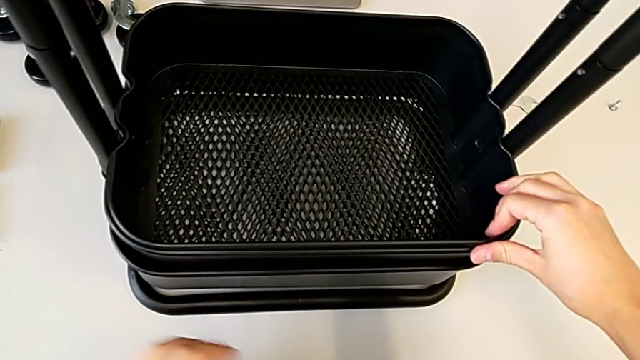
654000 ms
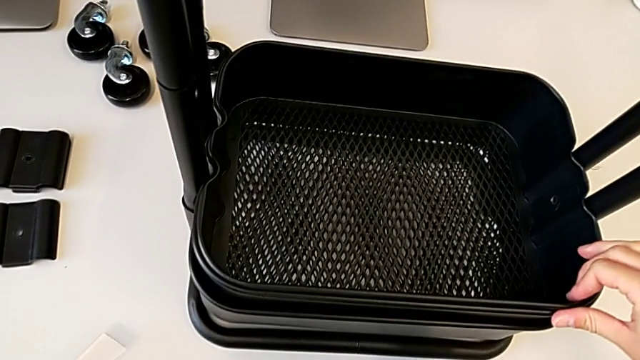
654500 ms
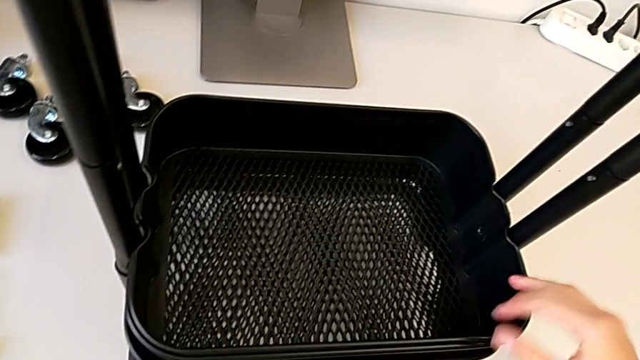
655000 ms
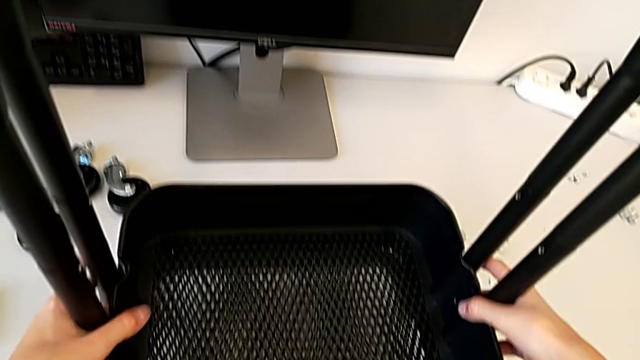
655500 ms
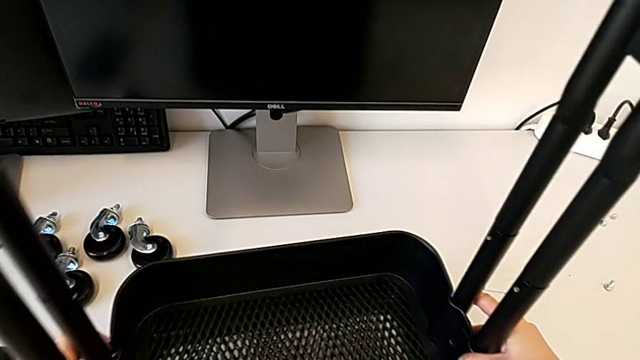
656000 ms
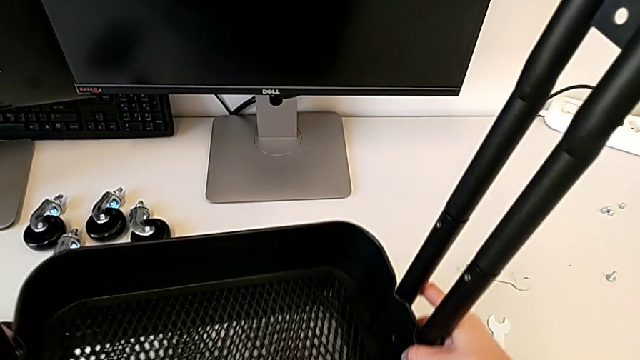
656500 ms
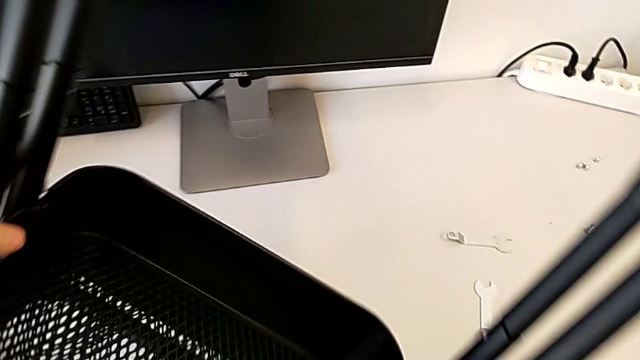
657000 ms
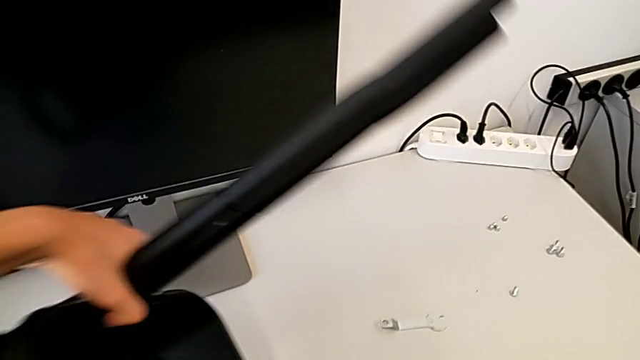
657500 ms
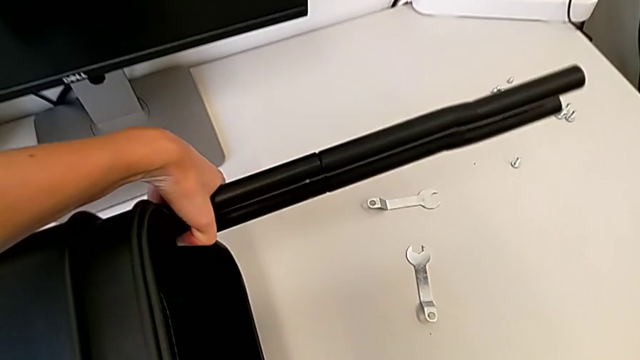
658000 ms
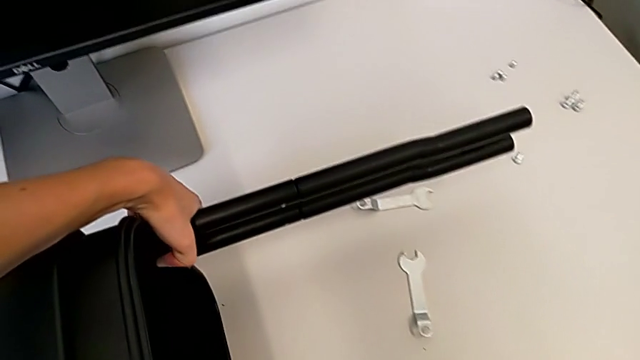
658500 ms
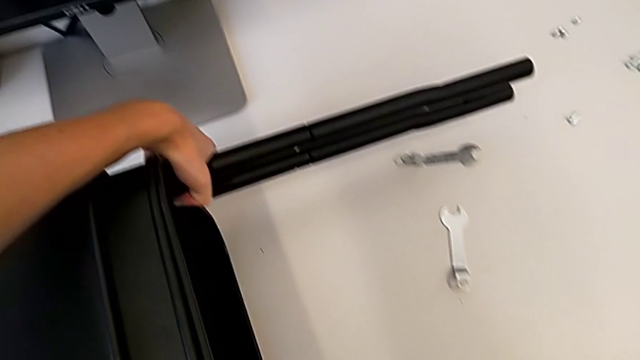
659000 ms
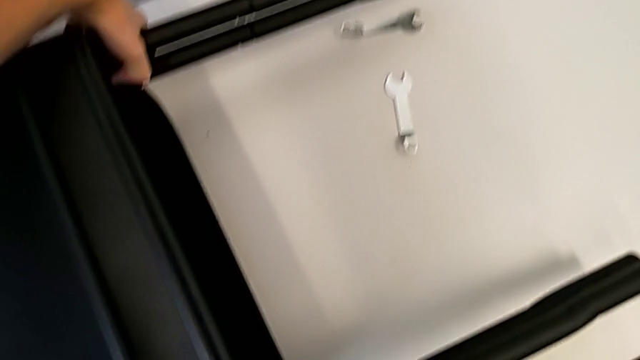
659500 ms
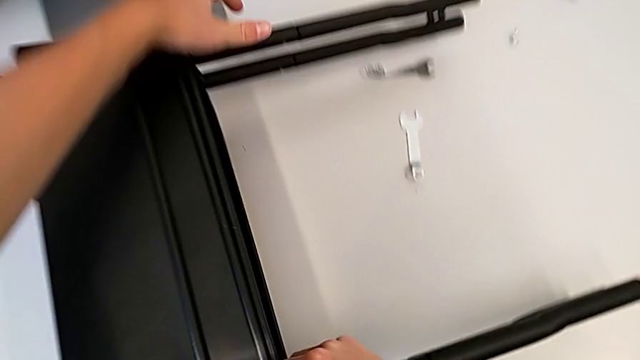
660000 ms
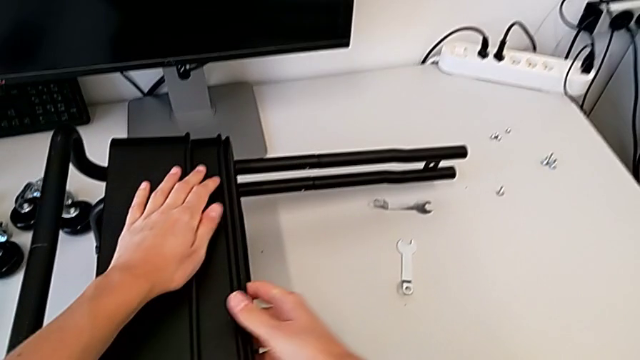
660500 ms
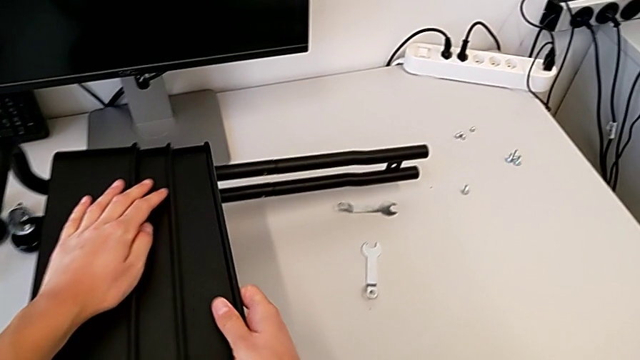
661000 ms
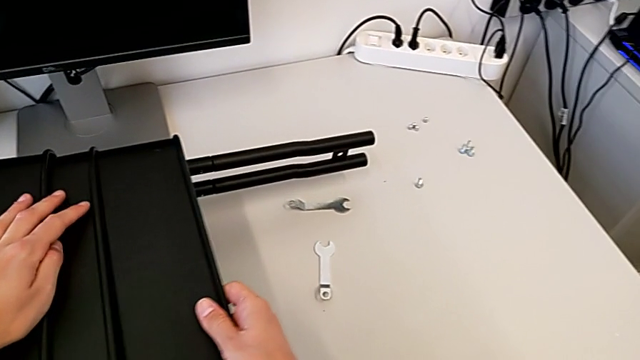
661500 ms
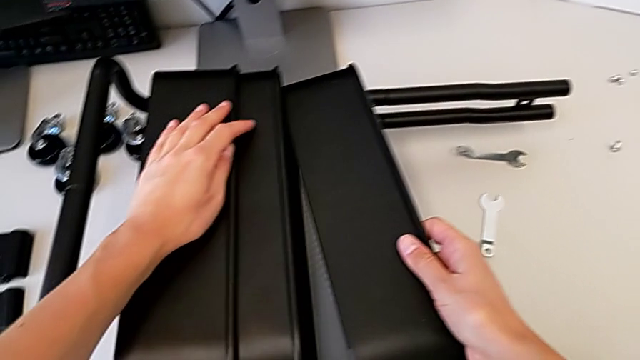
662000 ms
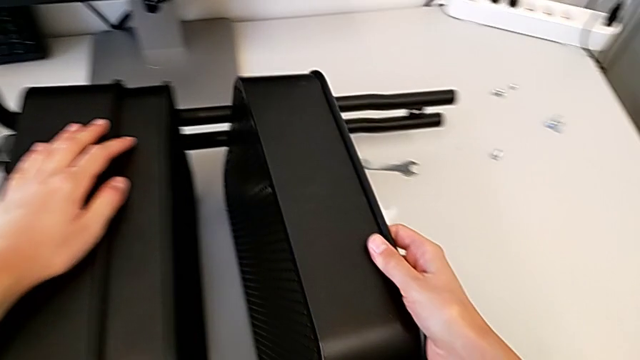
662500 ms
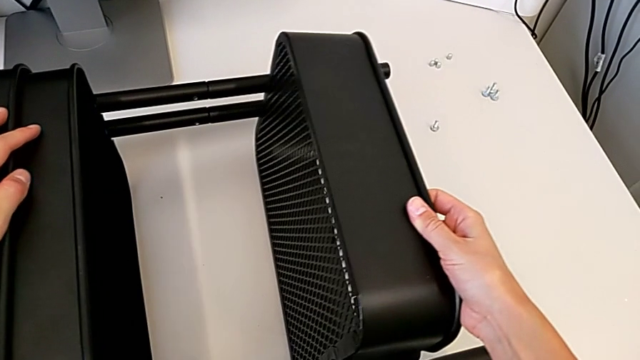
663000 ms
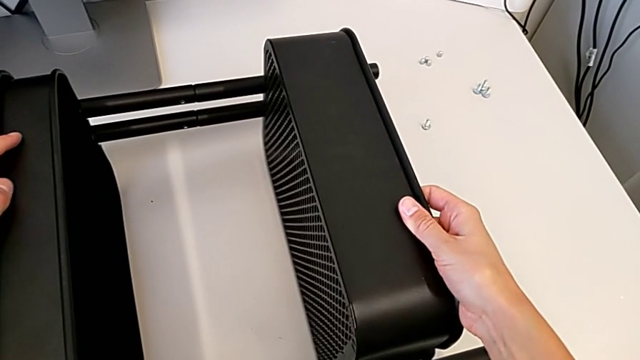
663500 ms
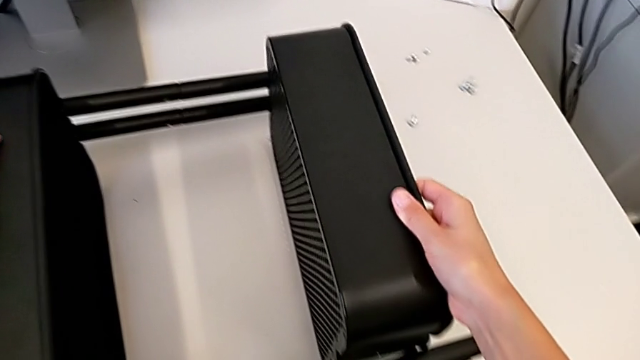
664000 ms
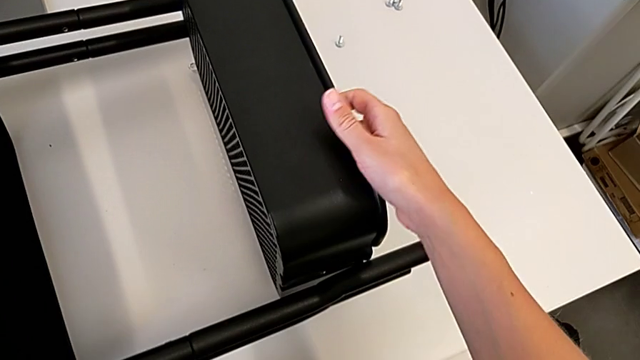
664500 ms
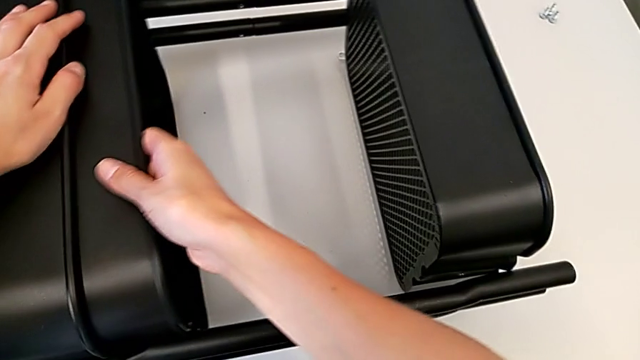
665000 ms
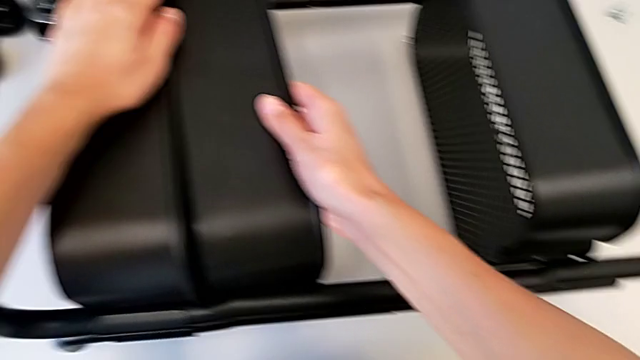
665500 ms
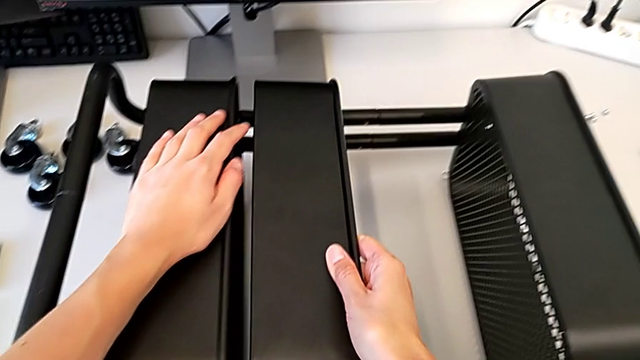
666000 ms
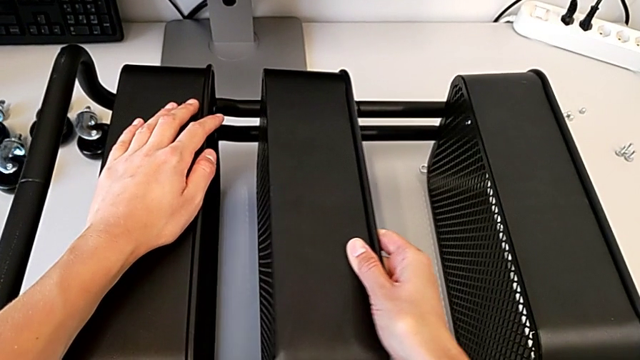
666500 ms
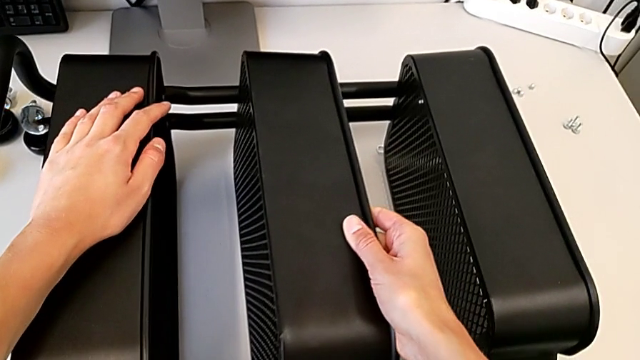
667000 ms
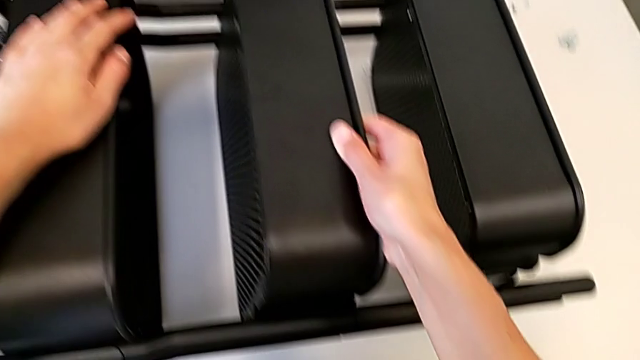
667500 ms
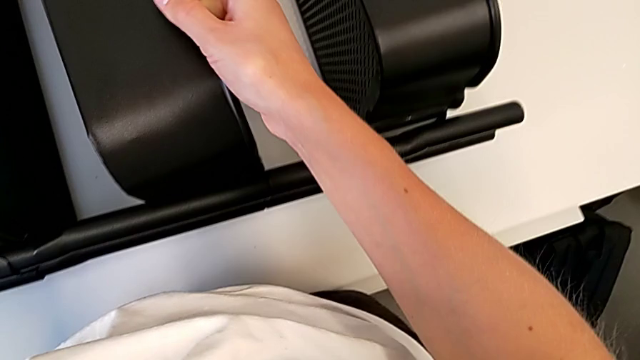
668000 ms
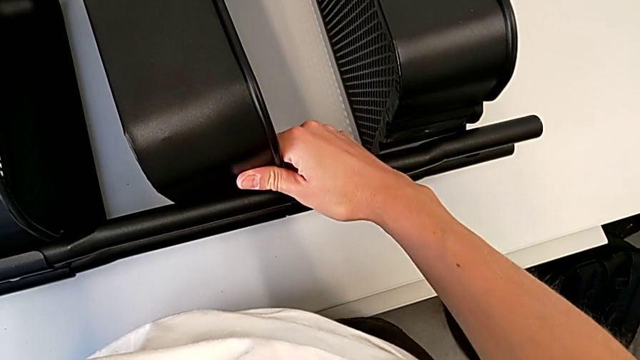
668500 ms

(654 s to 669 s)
The camera wearer is assembling the middle and top trays. They place the utility cart and begin to slide the top grid tray.

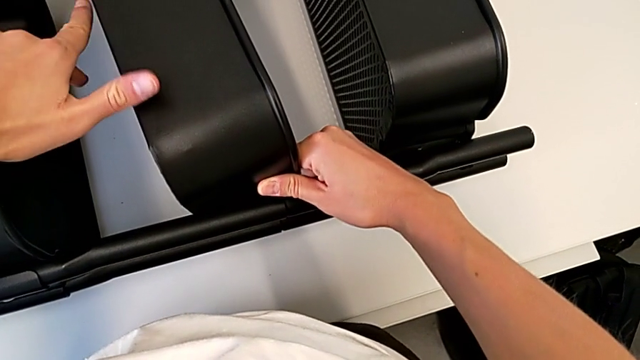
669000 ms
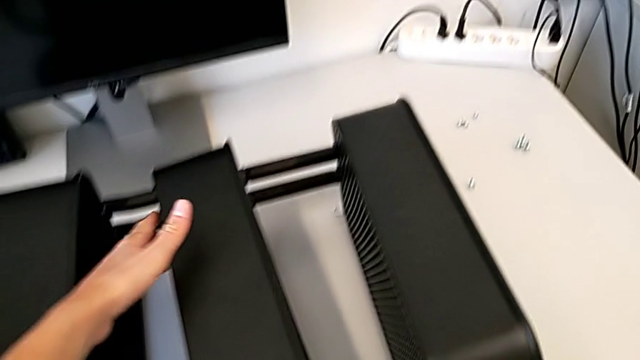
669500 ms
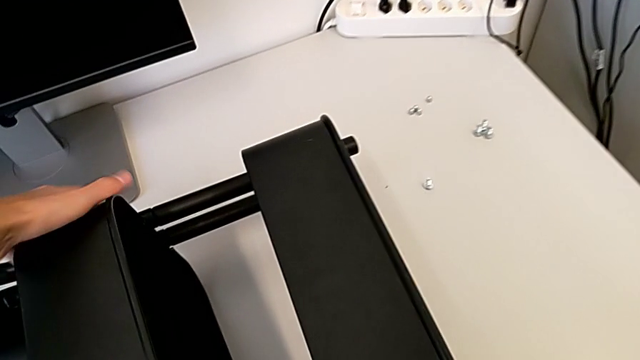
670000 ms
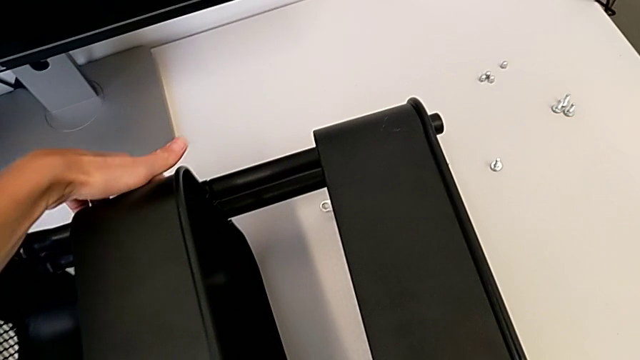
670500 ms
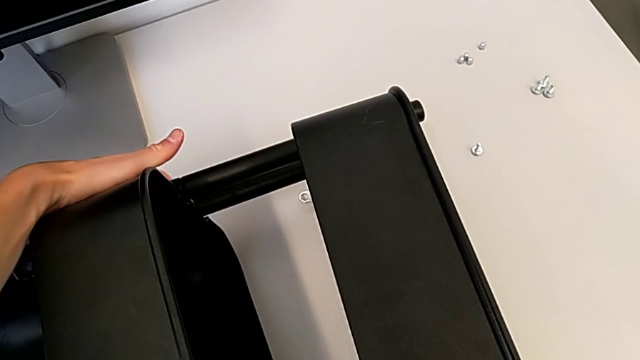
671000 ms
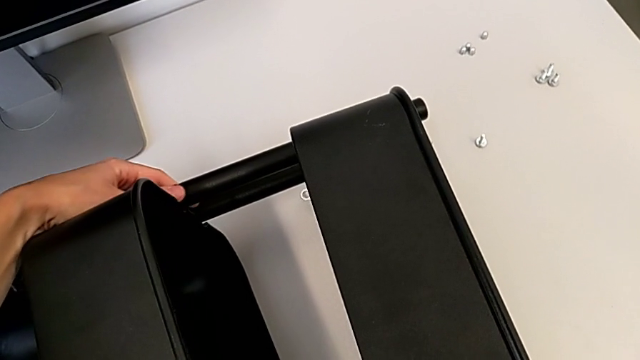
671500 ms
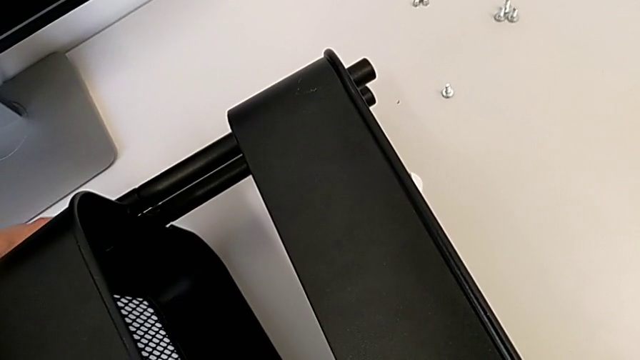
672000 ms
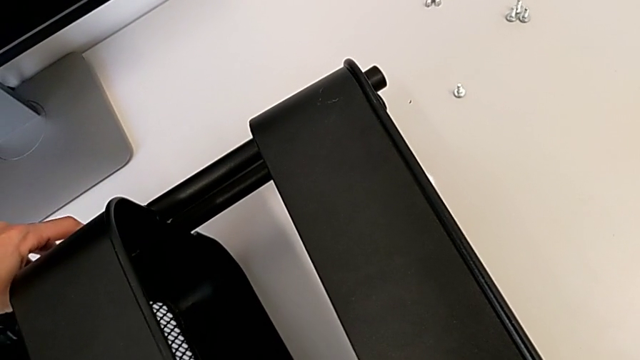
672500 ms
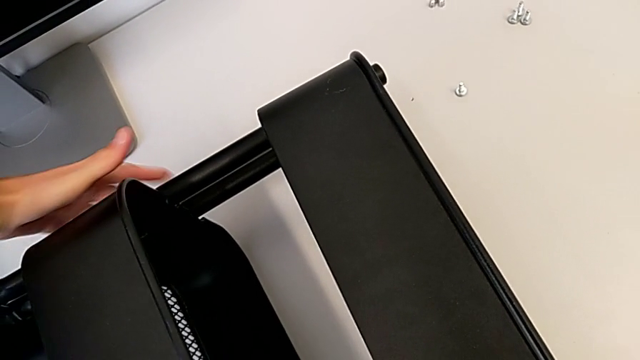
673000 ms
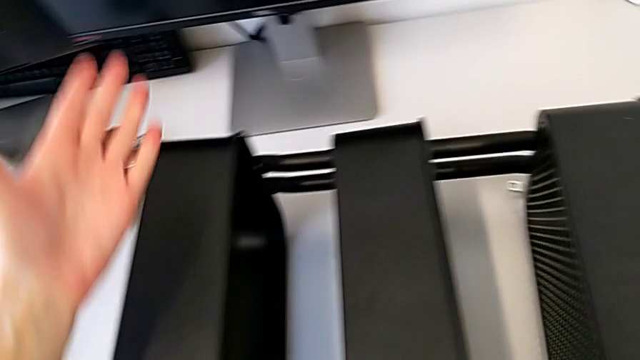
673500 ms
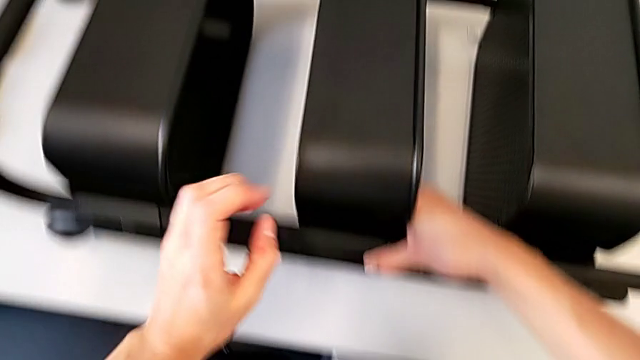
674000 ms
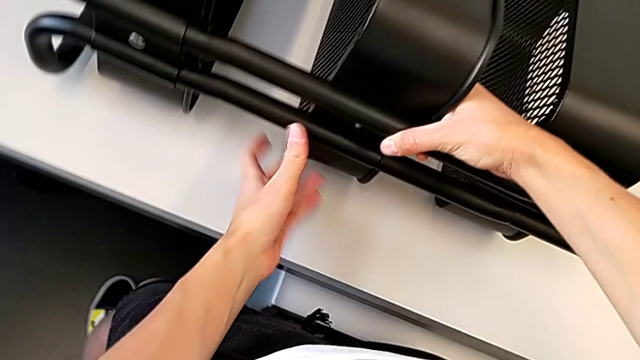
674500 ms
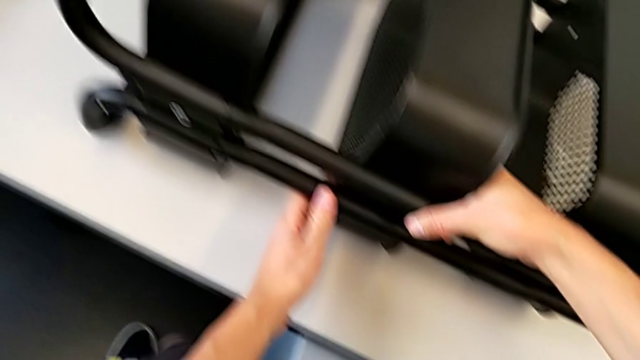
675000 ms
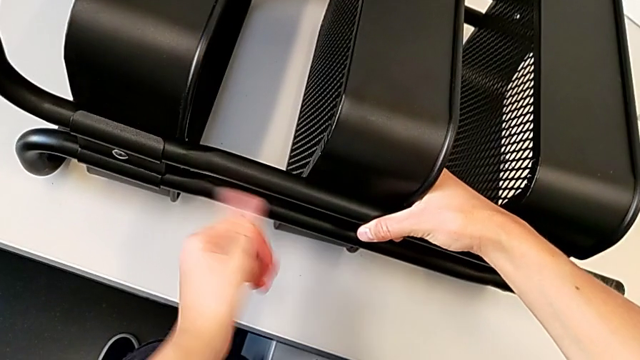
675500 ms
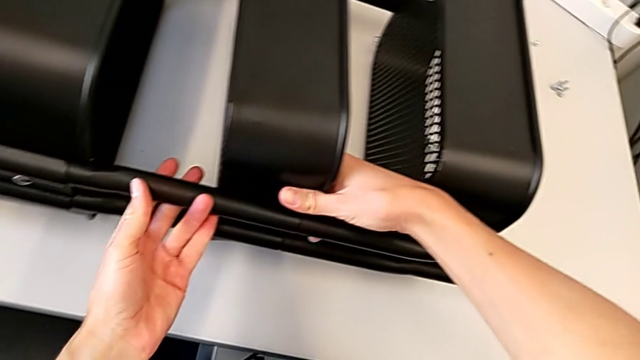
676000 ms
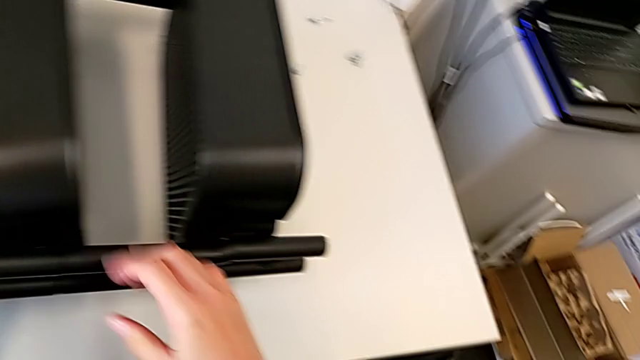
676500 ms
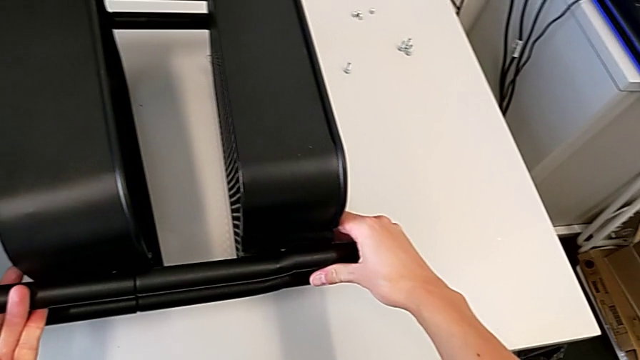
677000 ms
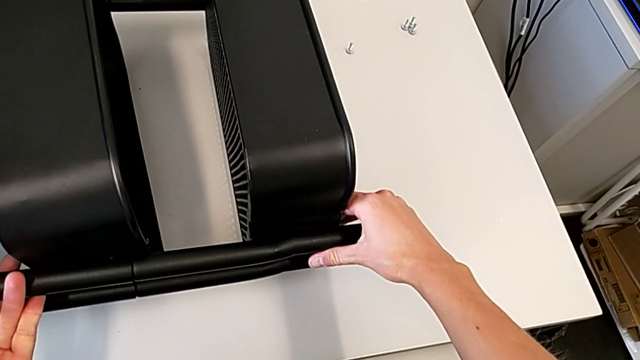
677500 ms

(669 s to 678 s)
The camera wearer is assembling the middle and top trays. They begin to wrongly align the grid tray.
